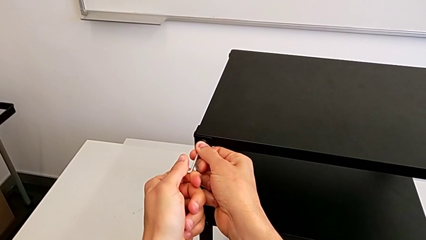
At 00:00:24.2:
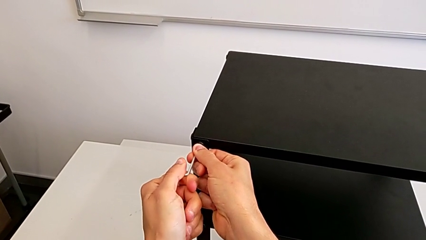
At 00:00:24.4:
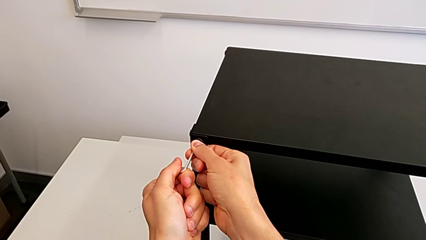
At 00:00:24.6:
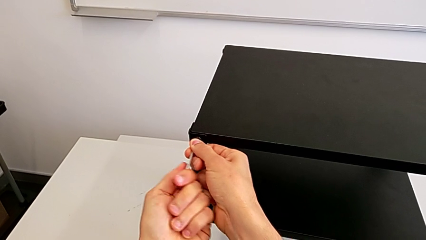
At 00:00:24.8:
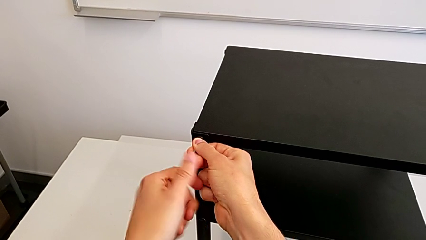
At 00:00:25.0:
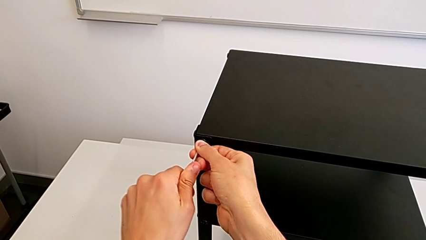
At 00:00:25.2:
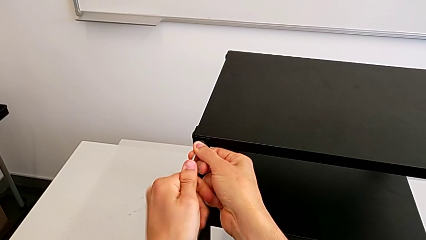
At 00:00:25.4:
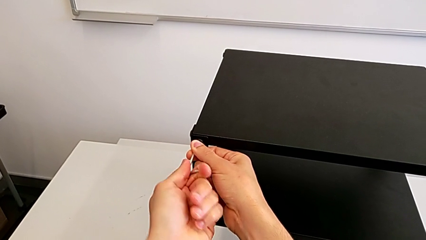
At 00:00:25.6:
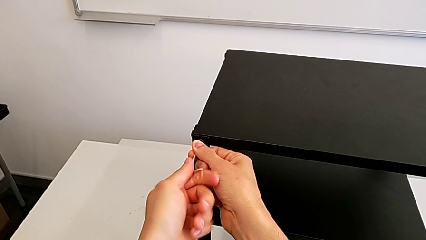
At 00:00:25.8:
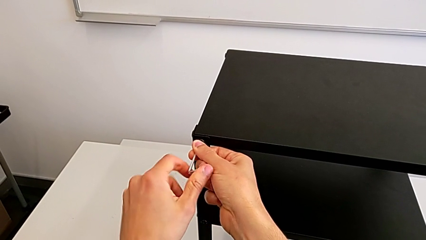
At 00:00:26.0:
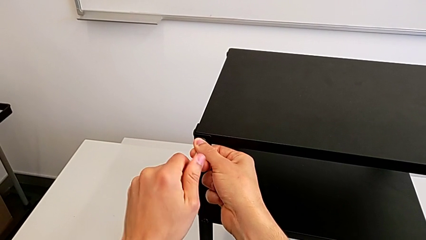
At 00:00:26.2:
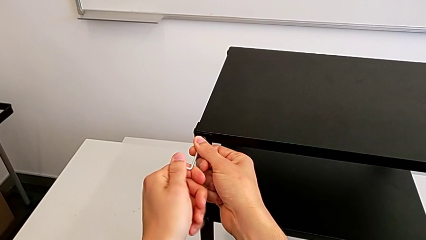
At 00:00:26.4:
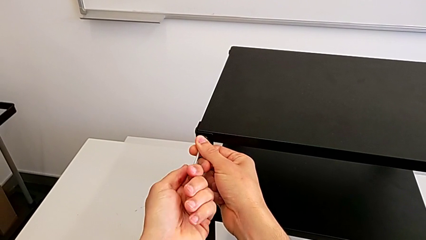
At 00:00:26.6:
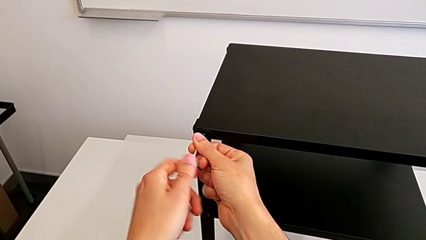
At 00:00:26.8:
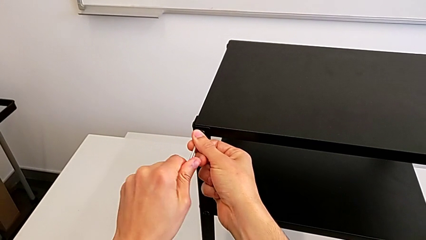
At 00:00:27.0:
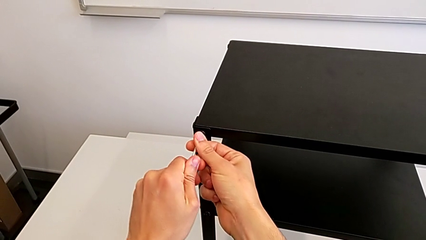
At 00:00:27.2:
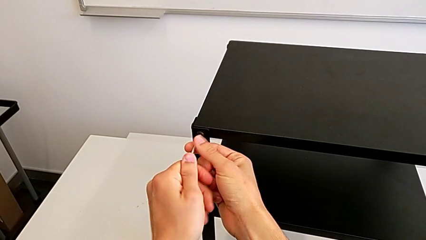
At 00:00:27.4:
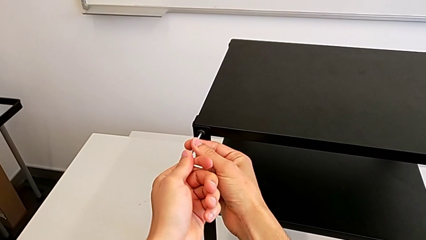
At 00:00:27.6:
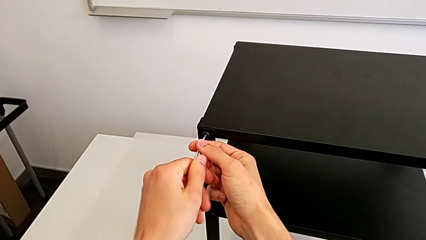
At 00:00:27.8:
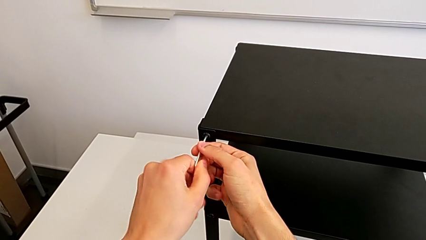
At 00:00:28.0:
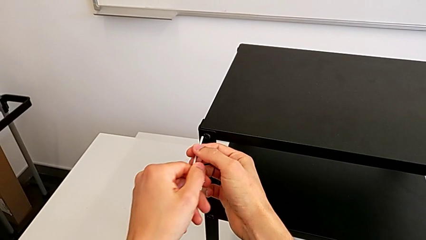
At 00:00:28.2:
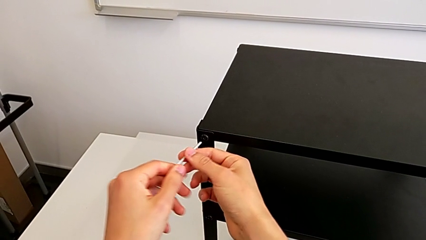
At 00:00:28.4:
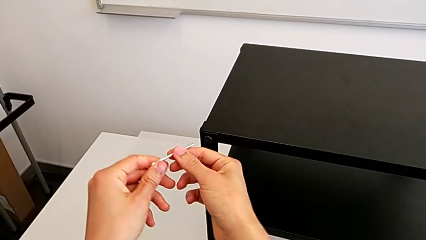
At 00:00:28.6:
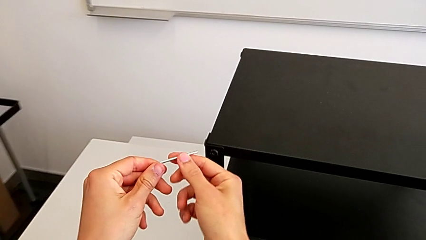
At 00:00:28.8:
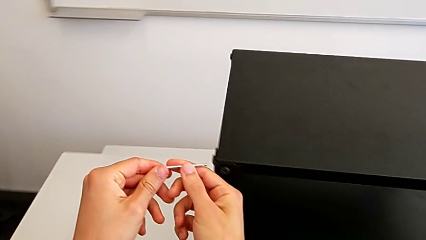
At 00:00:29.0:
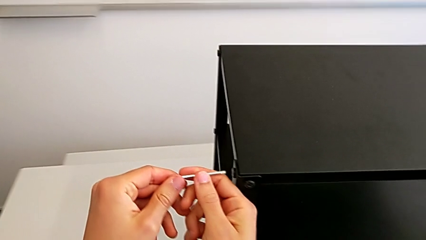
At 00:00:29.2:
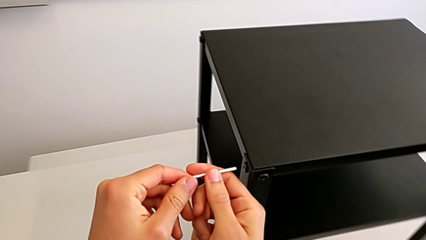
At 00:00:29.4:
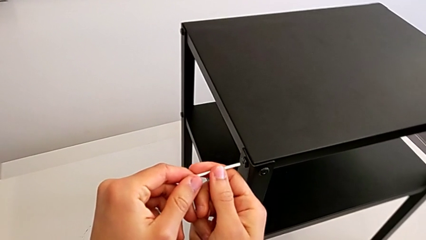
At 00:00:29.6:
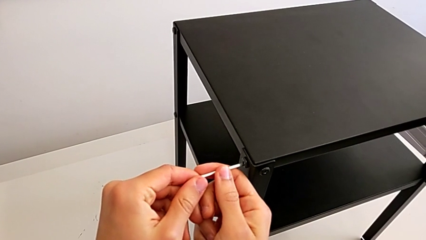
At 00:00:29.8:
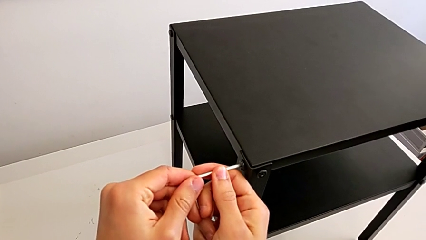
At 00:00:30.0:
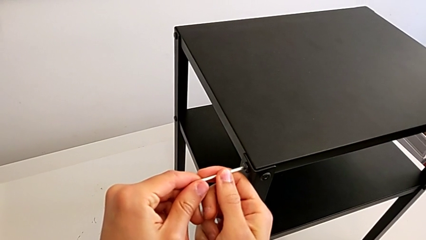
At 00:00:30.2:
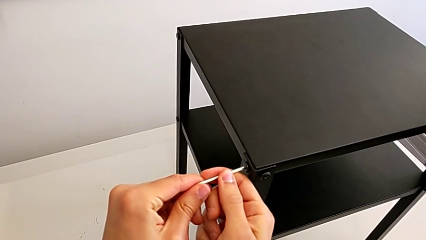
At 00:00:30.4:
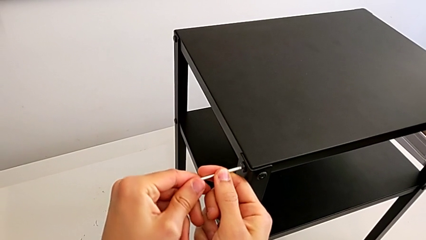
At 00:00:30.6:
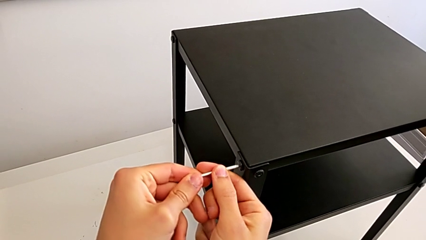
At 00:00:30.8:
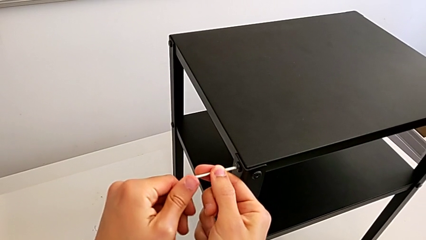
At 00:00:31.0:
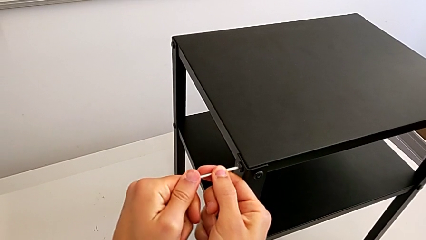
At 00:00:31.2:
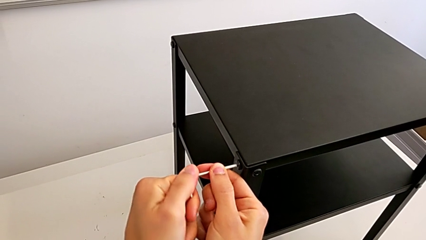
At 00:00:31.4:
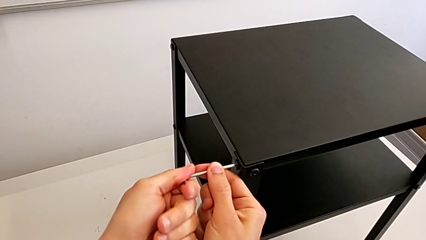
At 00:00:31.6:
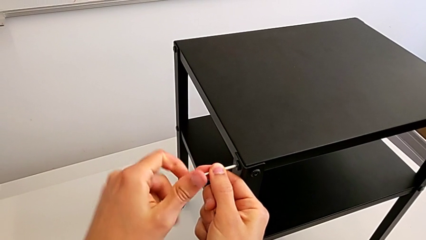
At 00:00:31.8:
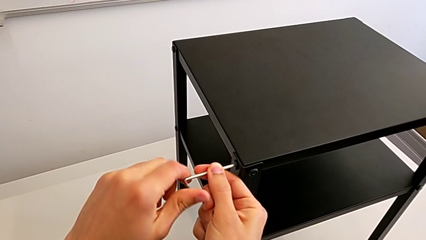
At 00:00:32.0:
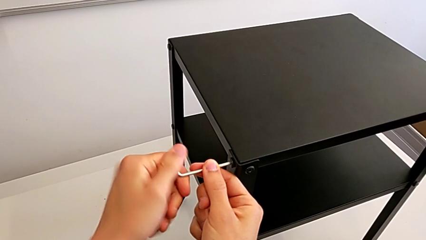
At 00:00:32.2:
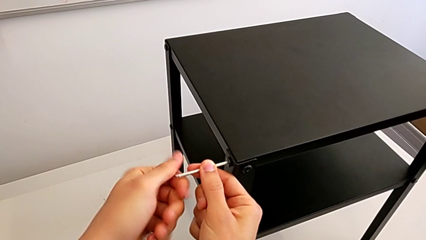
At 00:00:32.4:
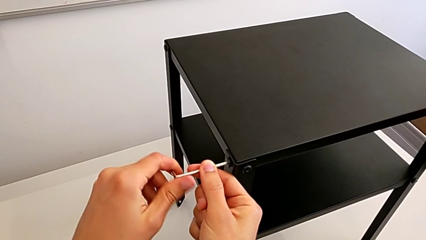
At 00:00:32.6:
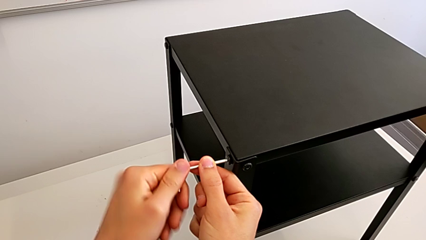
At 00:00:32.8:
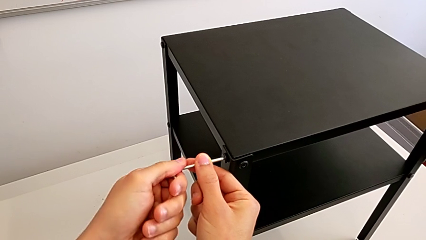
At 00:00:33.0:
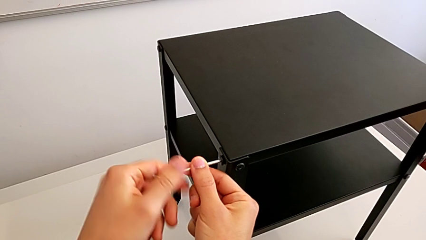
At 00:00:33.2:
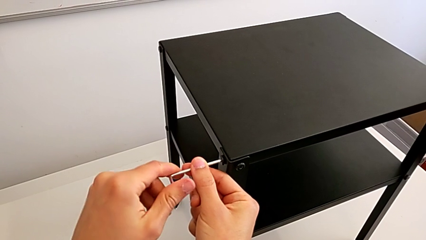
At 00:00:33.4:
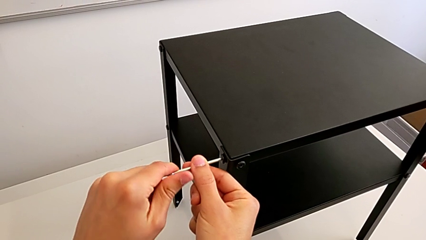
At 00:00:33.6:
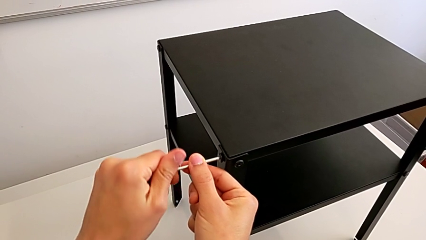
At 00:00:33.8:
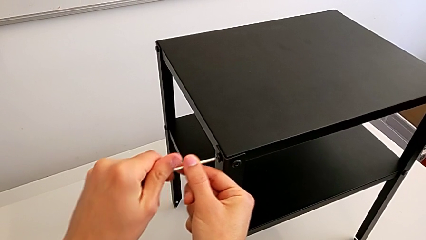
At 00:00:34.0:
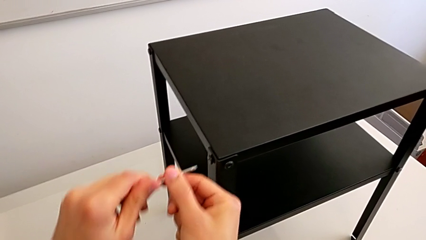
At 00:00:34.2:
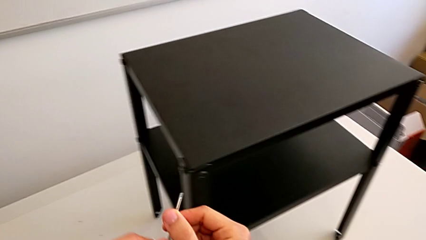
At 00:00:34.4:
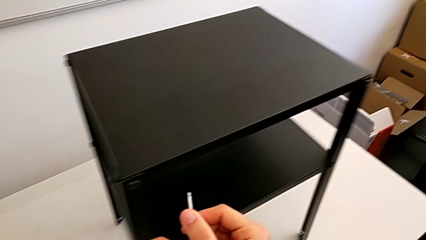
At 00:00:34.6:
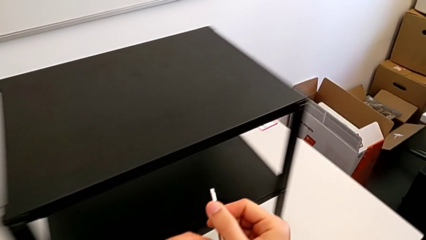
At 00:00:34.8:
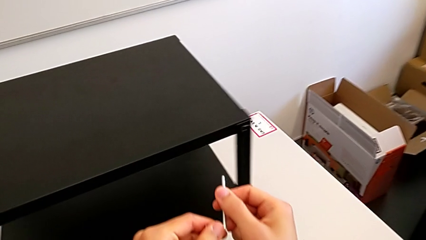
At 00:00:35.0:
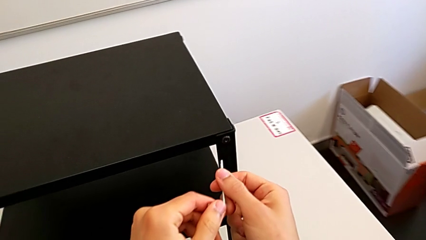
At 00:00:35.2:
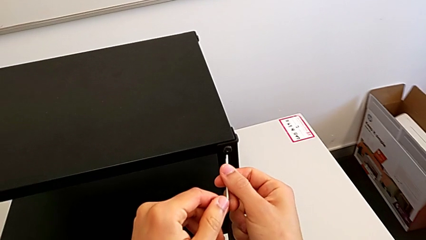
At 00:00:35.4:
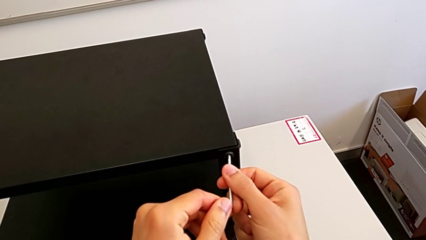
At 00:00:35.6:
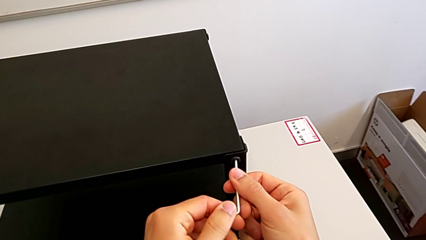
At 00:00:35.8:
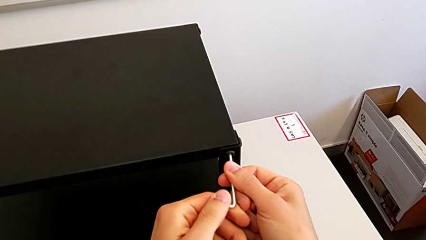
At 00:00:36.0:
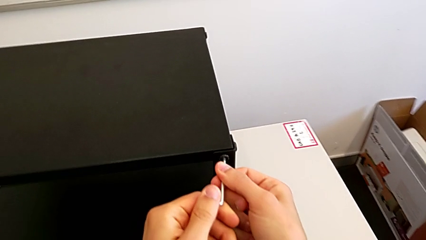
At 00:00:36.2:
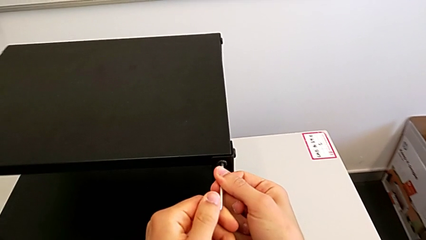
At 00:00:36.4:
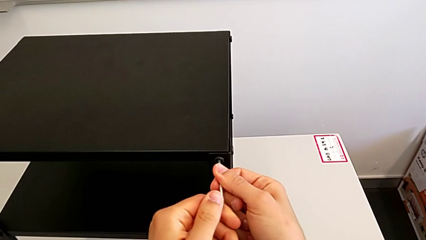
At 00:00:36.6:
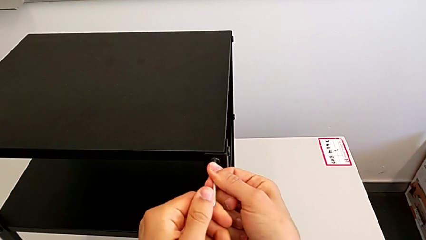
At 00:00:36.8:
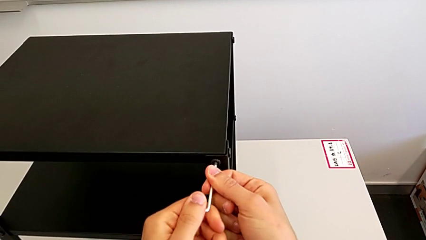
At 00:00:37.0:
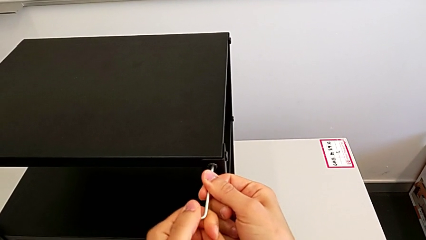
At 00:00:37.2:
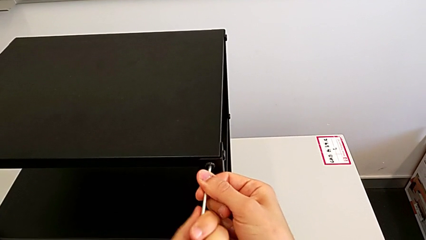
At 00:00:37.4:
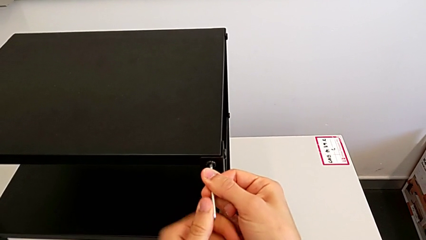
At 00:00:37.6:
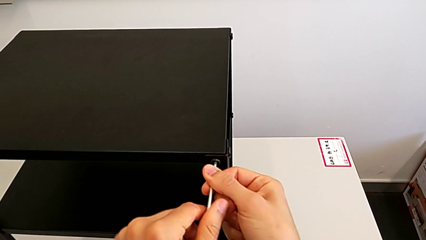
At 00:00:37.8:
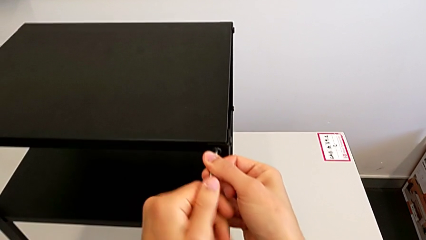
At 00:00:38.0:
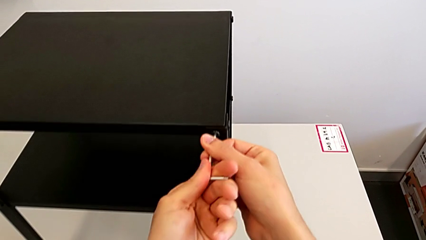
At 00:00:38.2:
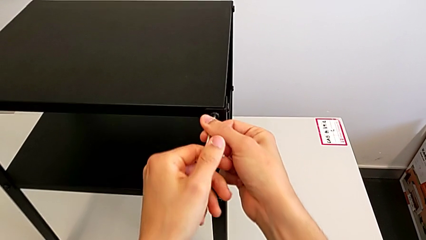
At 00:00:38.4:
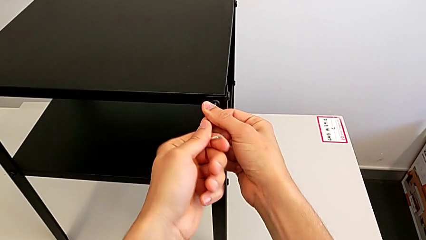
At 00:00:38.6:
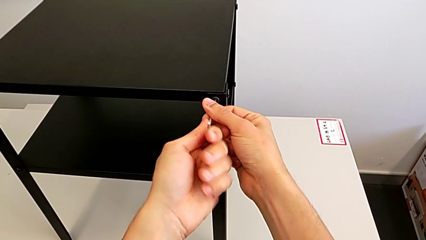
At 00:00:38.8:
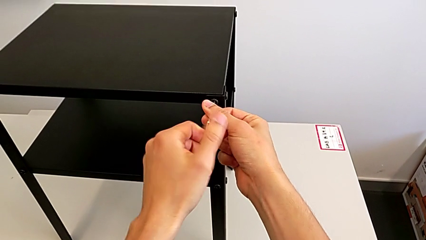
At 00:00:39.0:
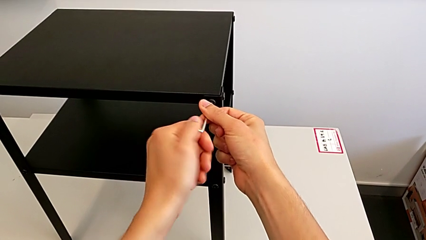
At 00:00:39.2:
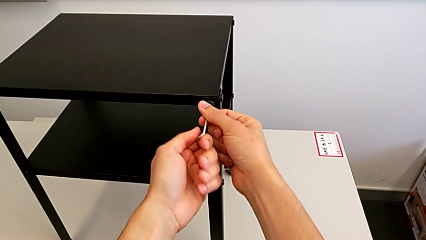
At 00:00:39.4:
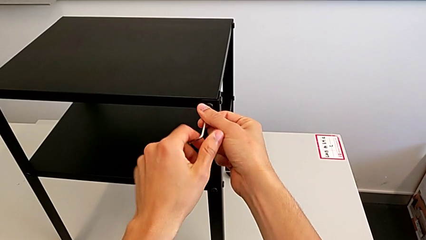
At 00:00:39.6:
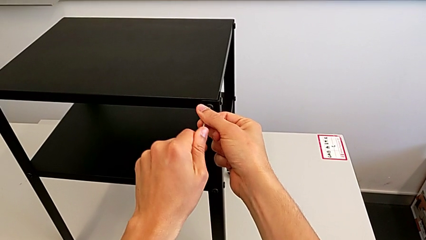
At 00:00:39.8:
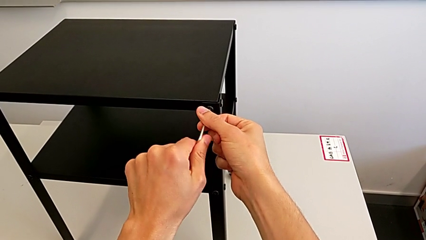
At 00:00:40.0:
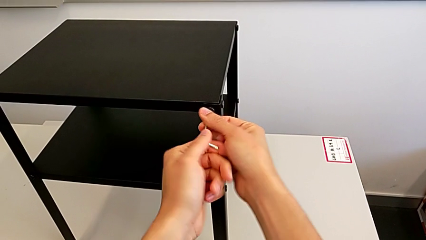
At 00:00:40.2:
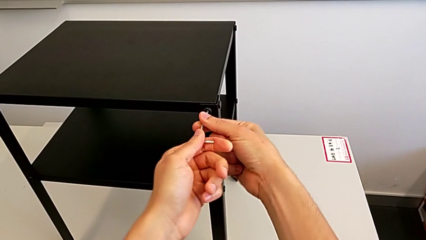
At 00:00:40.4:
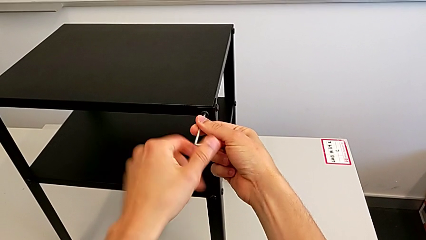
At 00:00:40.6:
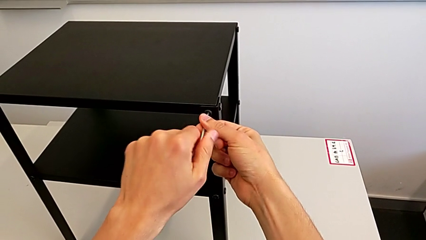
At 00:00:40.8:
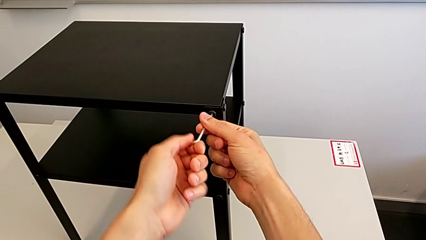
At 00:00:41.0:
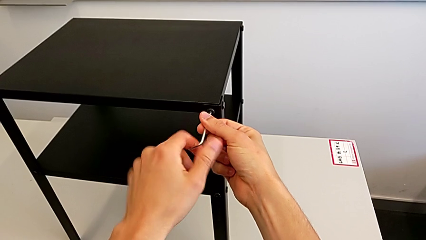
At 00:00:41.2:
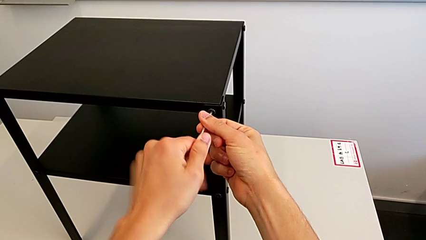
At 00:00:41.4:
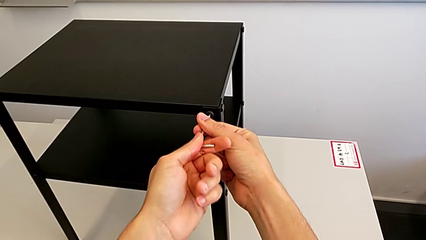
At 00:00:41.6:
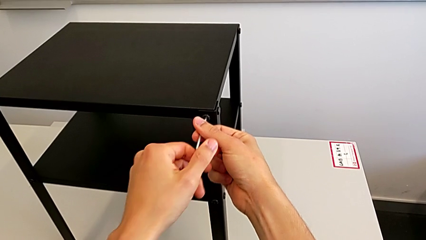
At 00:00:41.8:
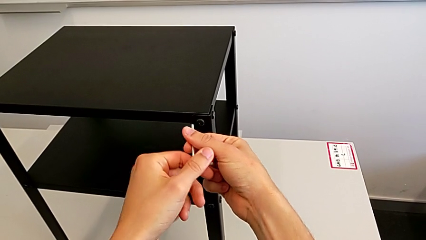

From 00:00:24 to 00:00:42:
The camera wearer is unscrewing the top screws from the table. They unscrew the hex socket head, withdraw the Allen wrench, approach the hex socket head, insert the Allen wrench, unscrew the hex socket head, withdraw the Allen wrench, approach the hex socket head, insert the Allen wrench, unscrew the hex socket head and withdraw the Allen wrench.
